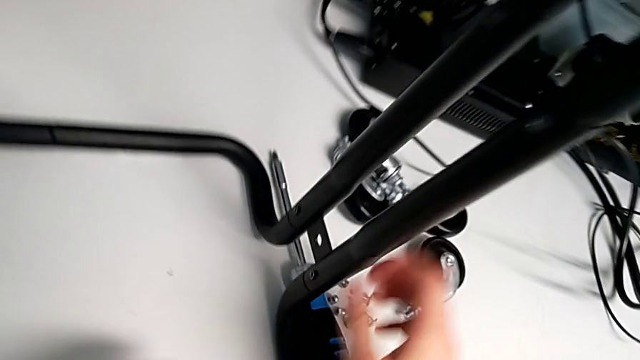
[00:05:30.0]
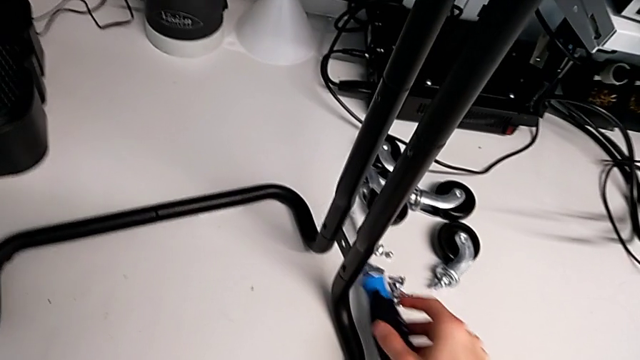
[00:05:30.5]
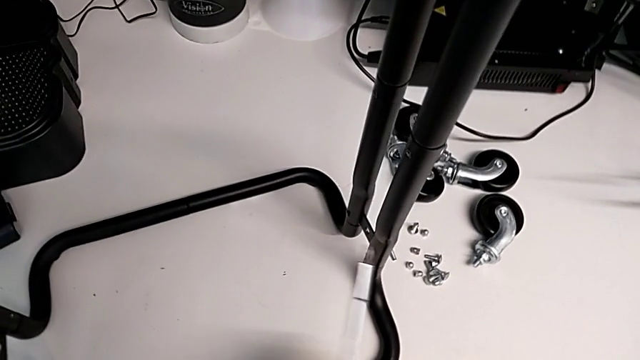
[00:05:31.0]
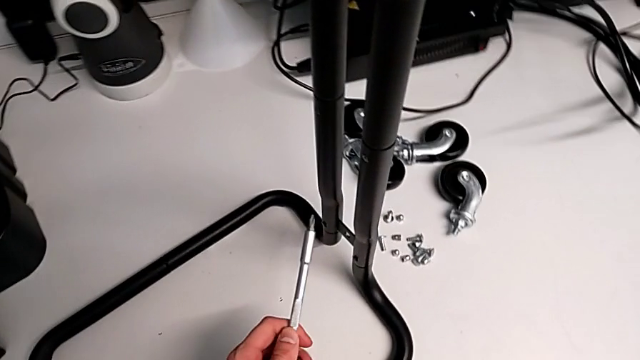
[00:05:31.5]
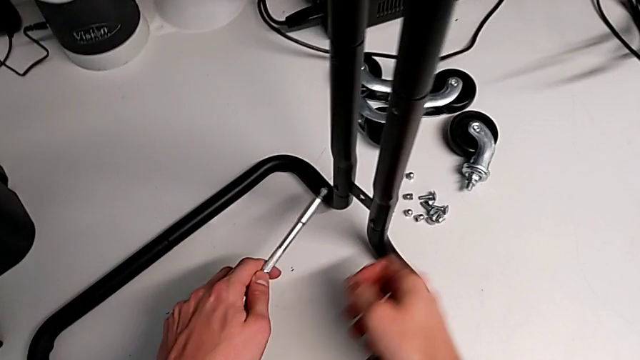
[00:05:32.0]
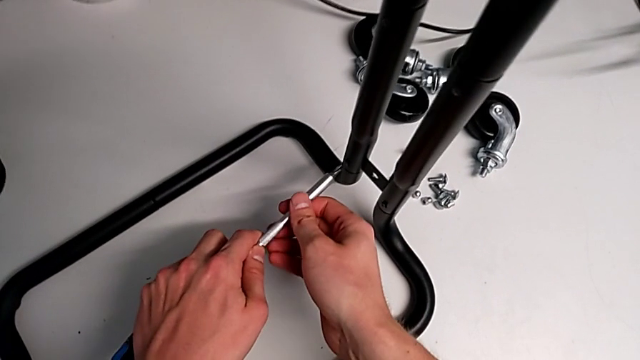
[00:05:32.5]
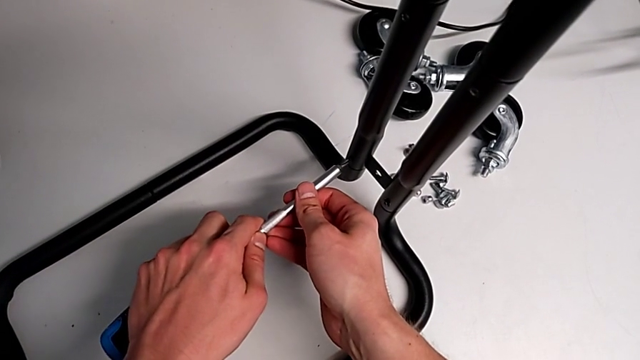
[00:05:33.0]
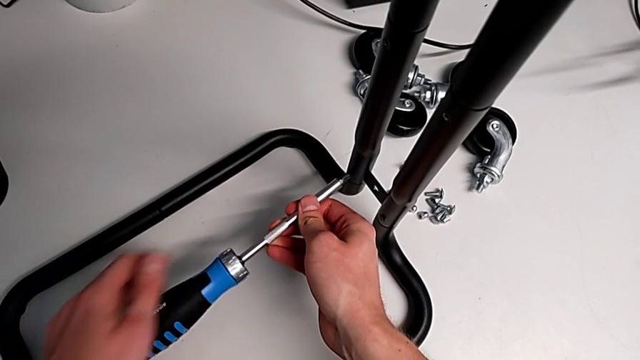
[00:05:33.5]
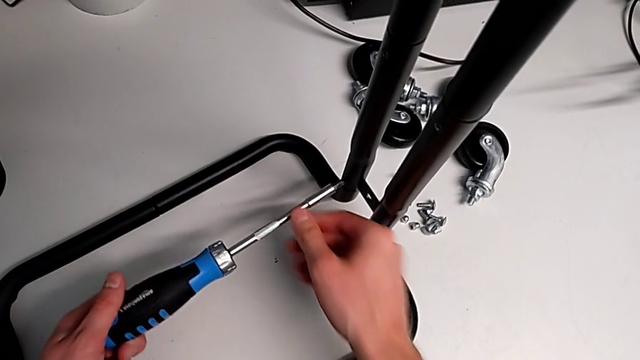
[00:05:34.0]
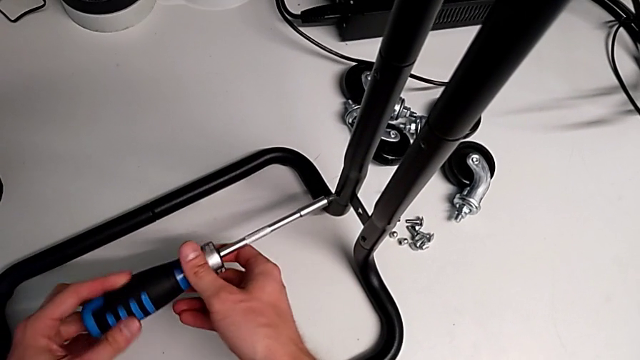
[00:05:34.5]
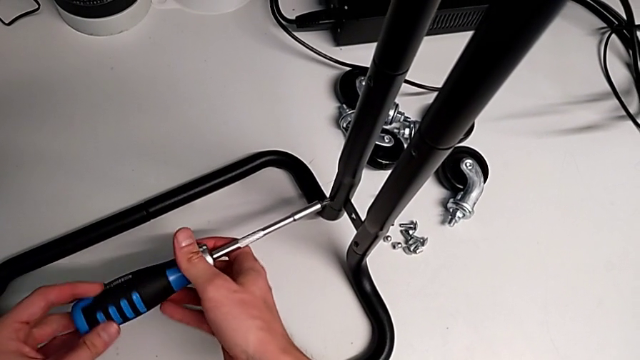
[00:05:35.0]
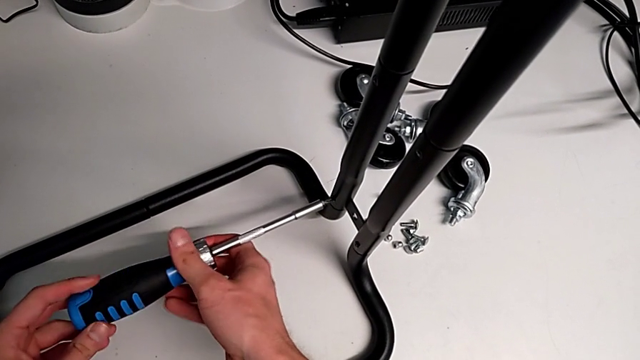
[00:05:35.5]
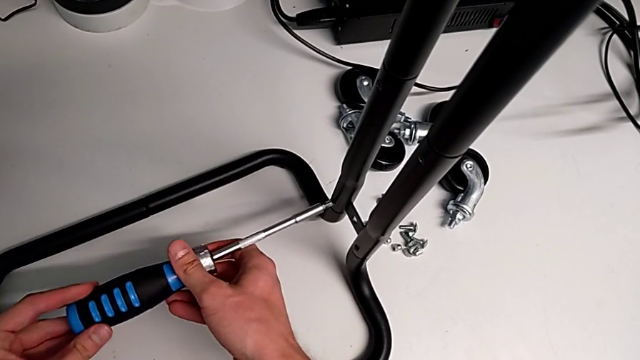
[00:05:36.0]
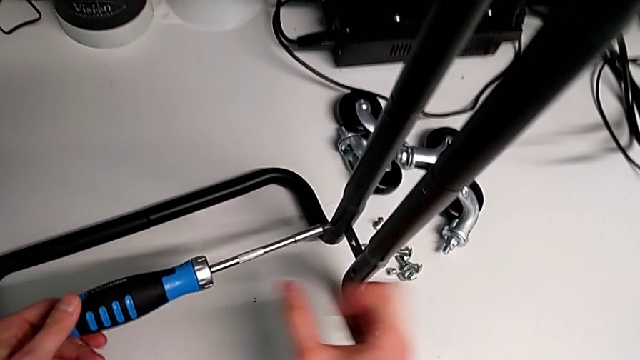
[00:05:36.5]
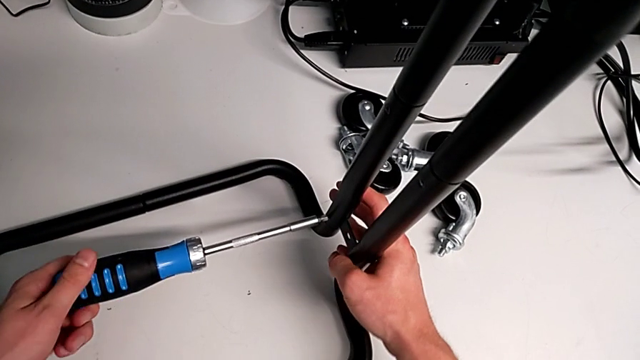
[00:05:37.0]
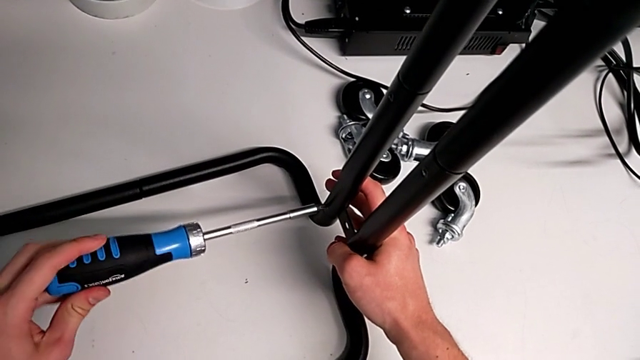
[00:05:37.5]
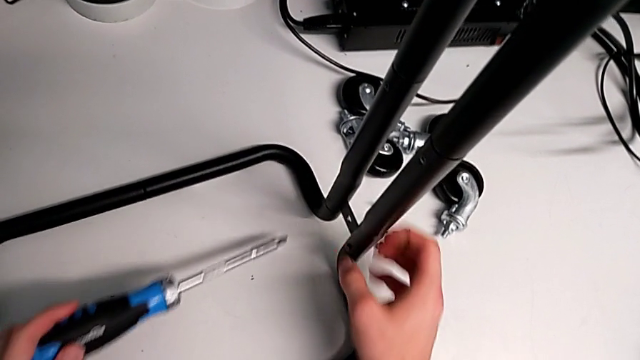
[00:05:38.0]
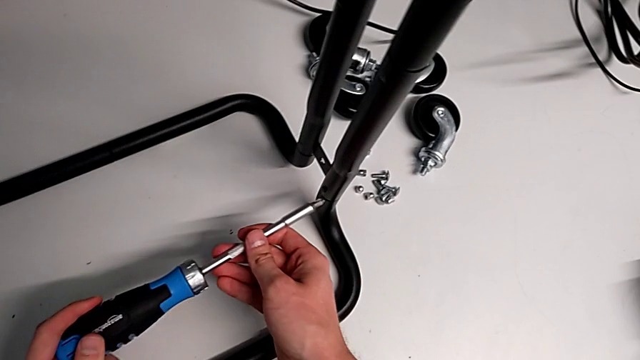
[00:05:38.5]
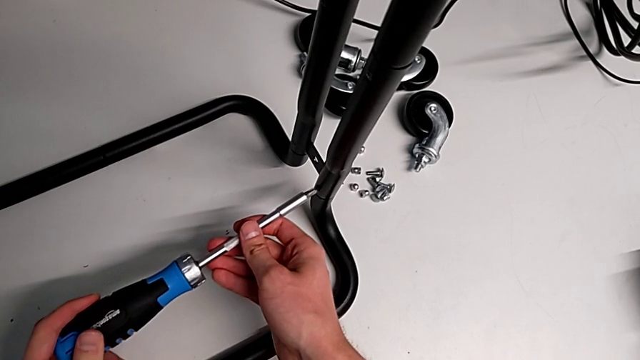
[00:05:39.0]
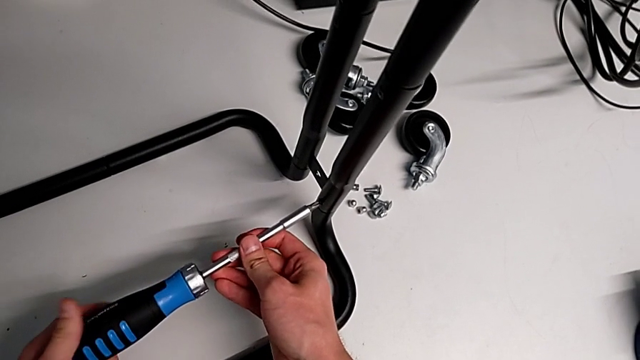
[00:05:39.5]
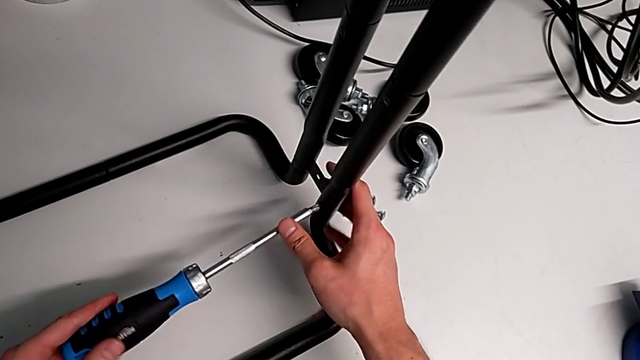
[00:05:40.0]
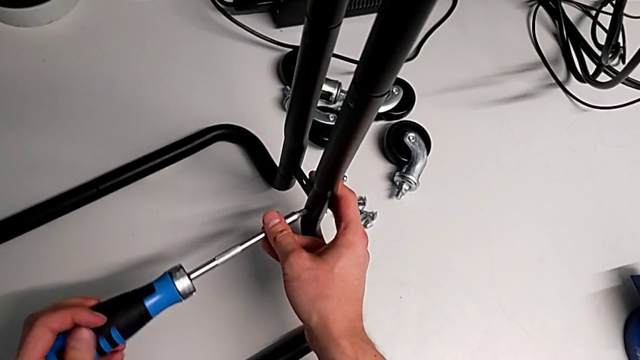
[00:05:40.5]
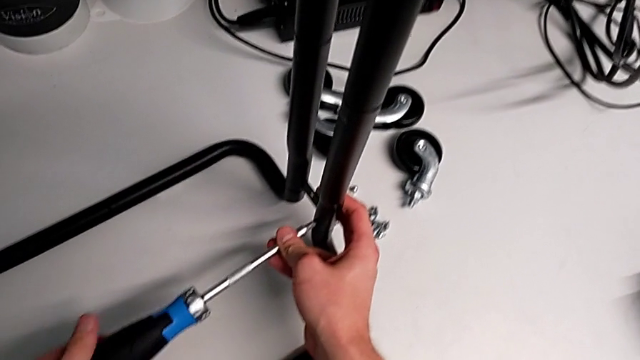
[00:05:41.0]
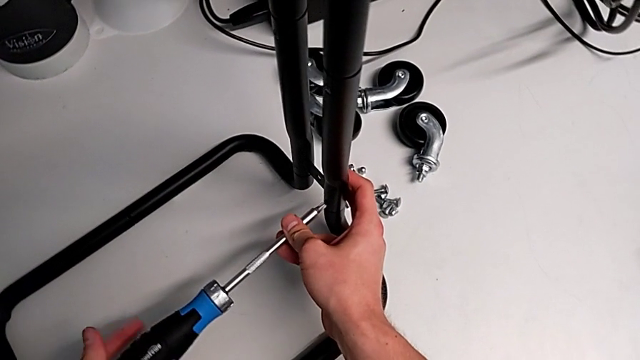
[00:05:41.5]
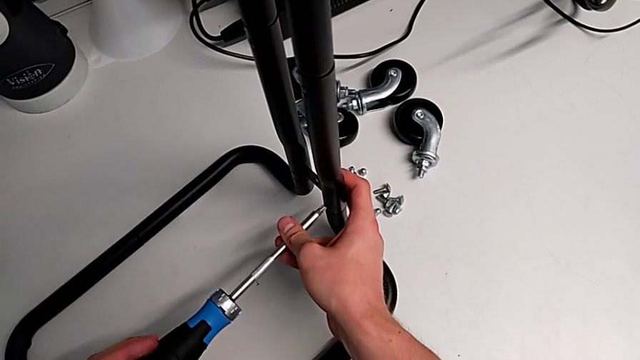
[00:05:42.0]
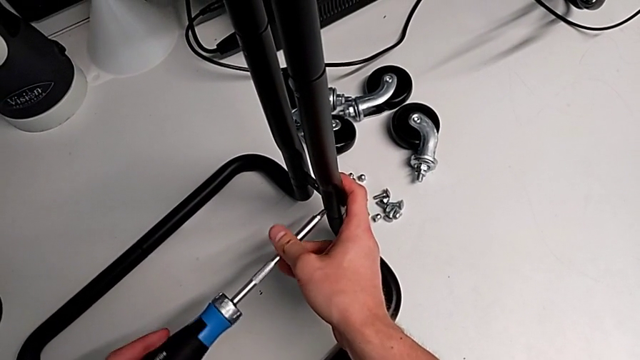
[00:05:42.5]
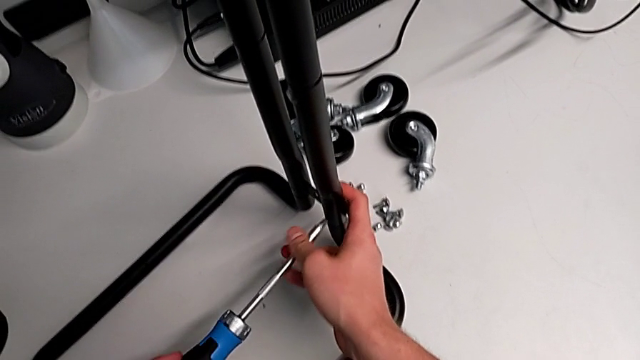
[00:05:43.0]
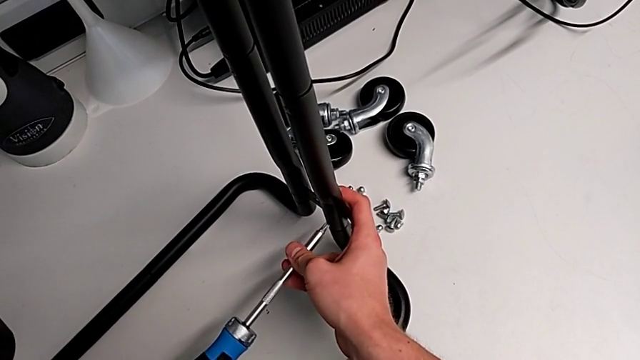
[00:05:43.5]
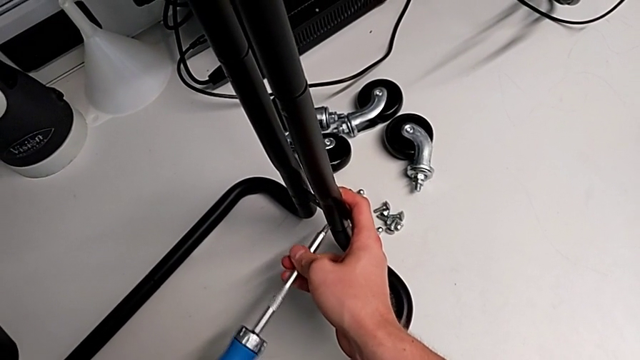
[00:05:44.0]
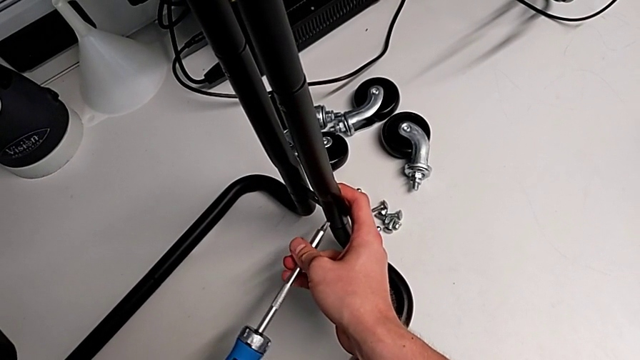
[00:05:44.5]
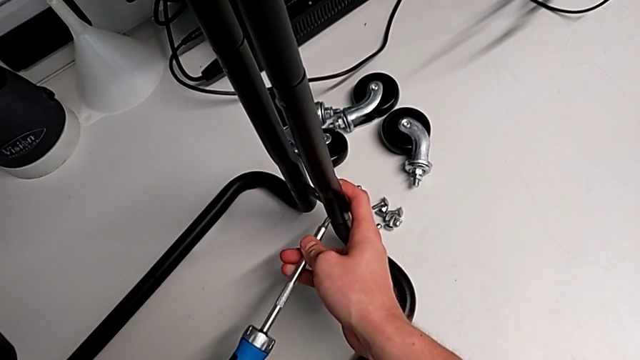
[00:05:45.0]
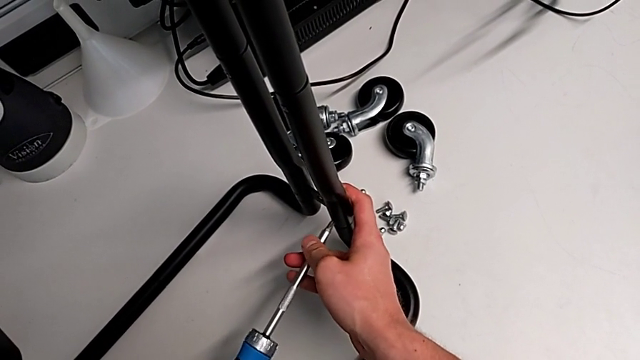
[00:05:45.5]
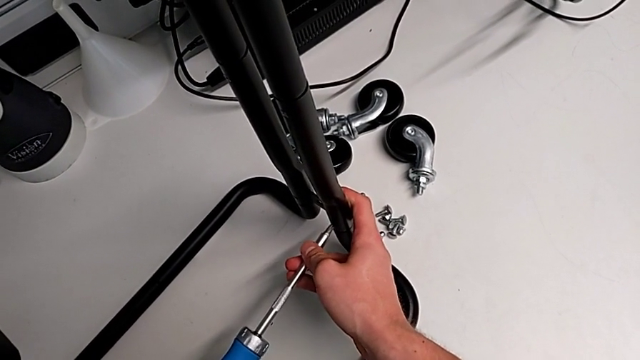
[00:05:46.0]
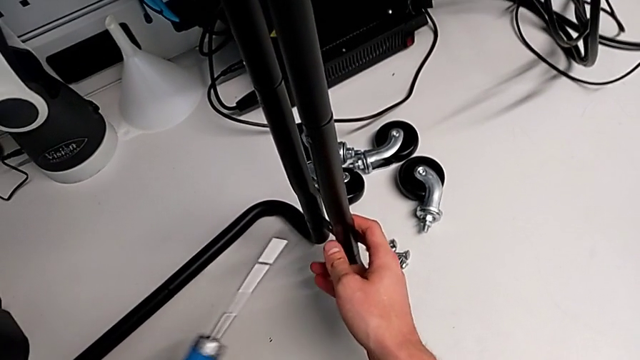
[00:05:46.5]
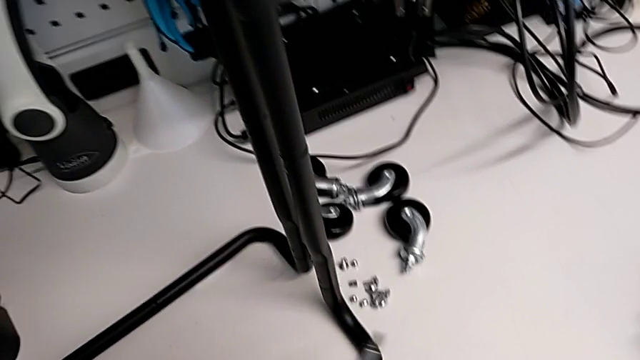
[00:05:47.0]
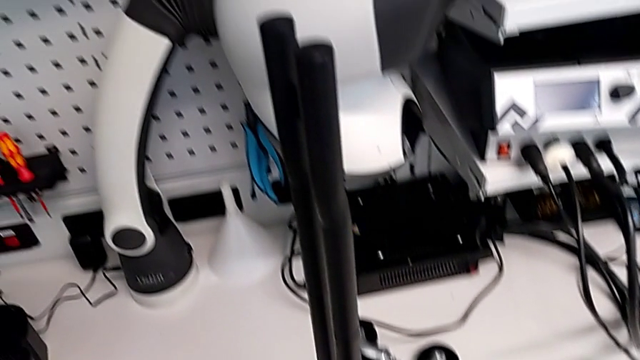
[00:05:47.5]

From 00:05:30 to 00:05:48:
The camera wearer is assembling the base frame with the sidebars. They grab the blue screwdriver, insert it, screw the screw and place the blue screw.

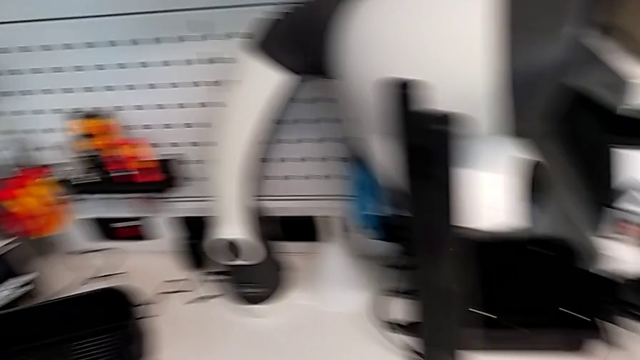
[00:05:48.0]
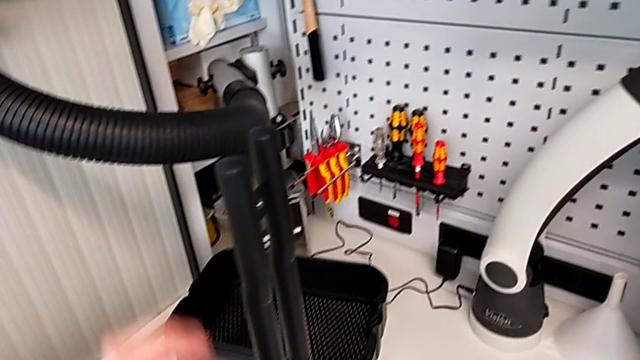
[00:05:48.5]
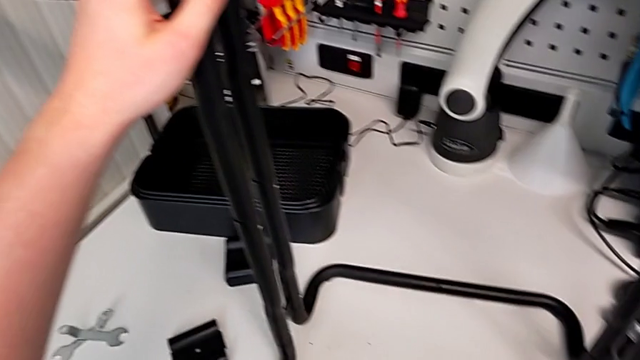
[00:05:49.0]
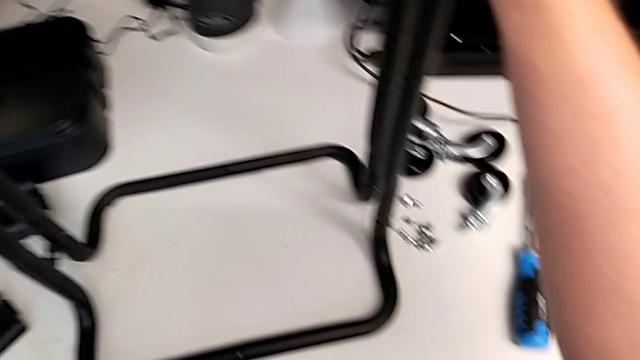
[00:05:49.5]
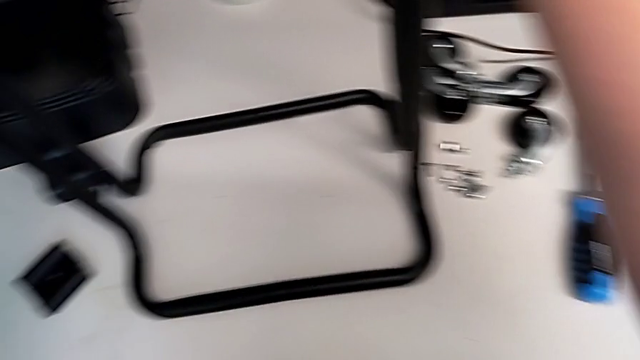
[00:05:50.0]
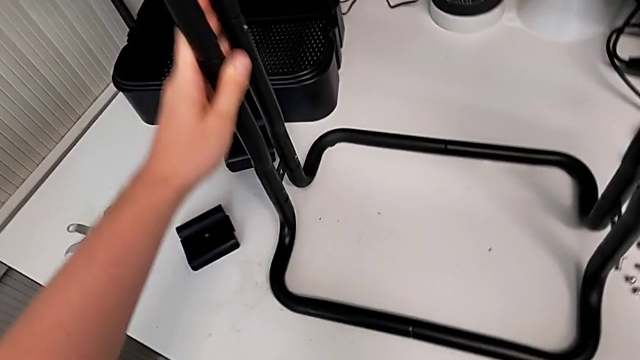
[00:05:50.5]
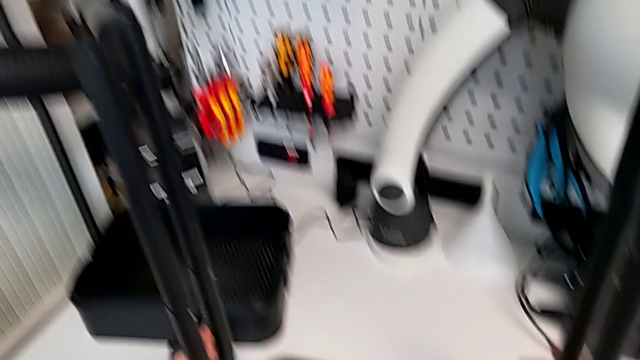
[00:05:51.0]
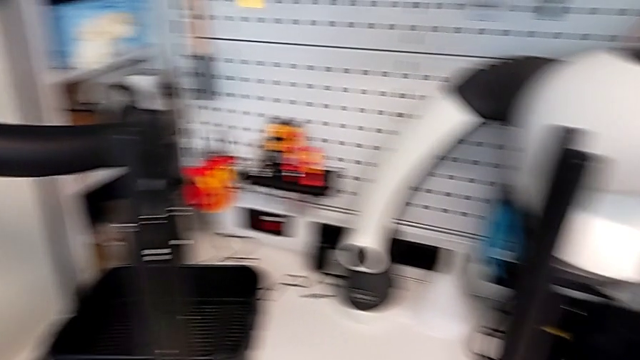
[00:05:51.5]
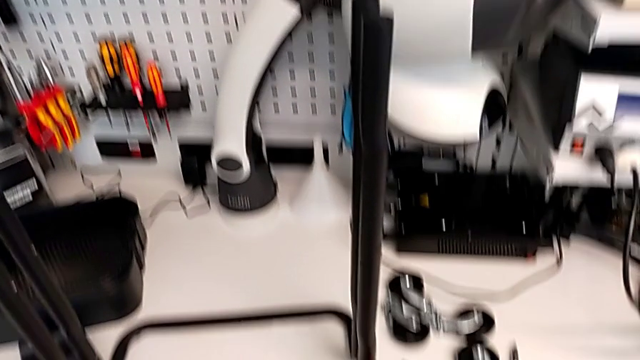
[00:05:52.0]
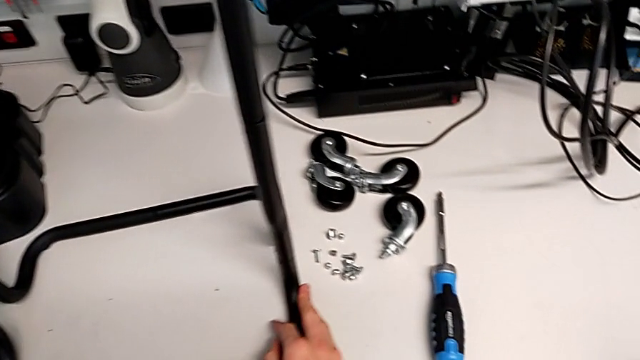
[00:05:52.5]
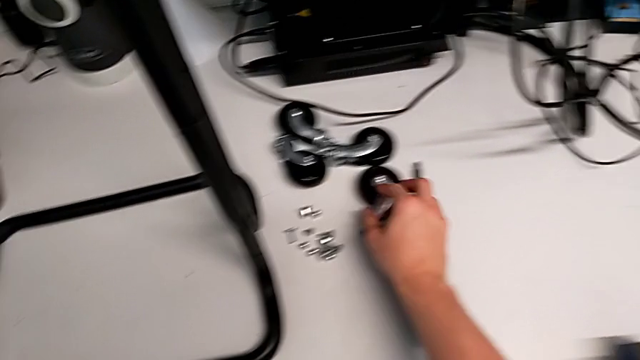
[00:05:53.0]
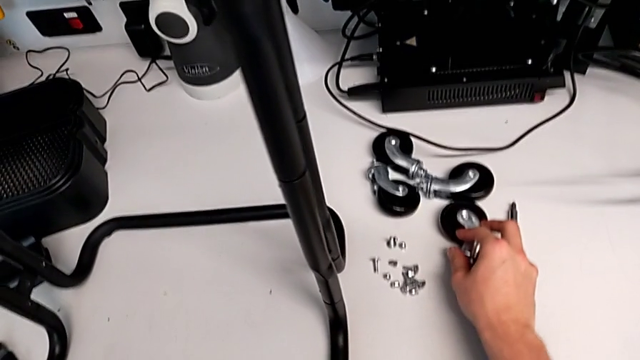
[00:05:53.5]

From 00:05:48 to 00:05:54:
The camera wearer is assembling the bottom tray. They inspect the grid tray.
